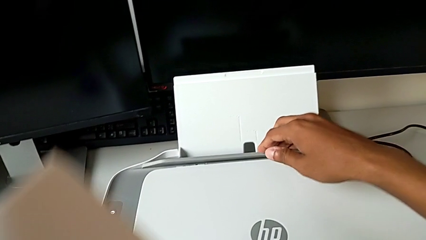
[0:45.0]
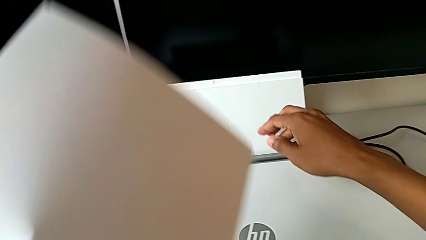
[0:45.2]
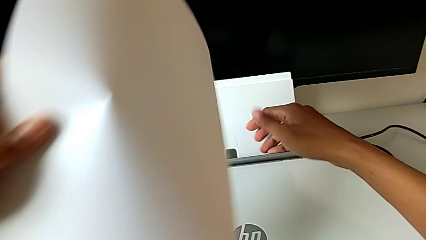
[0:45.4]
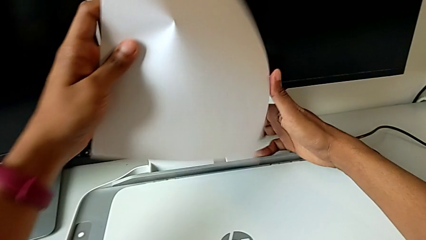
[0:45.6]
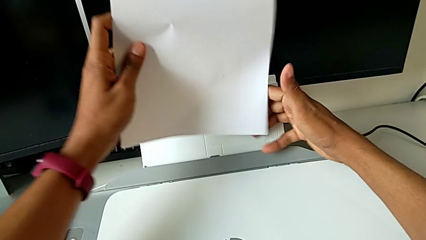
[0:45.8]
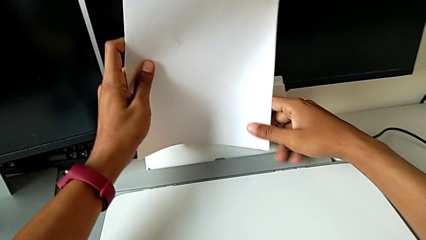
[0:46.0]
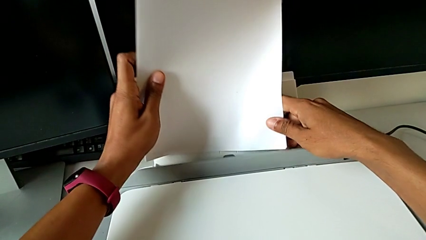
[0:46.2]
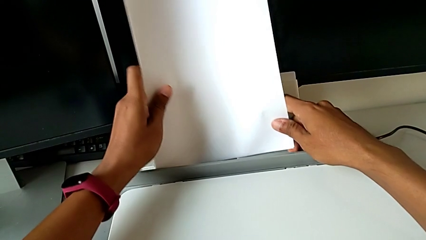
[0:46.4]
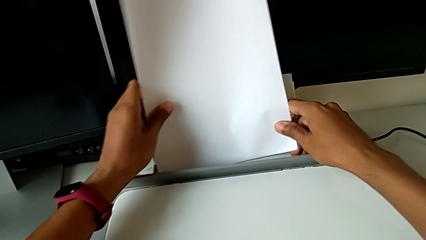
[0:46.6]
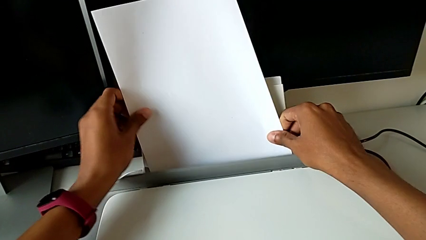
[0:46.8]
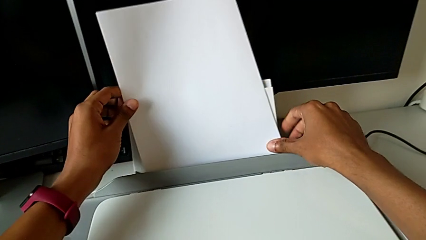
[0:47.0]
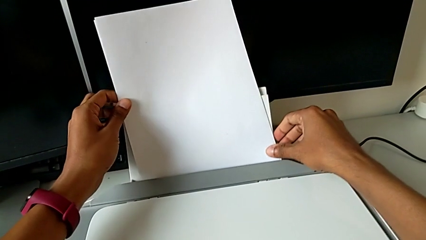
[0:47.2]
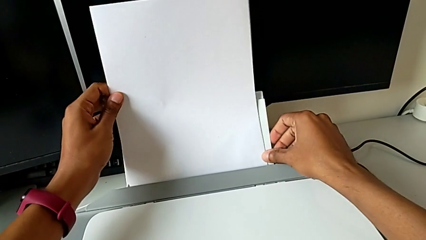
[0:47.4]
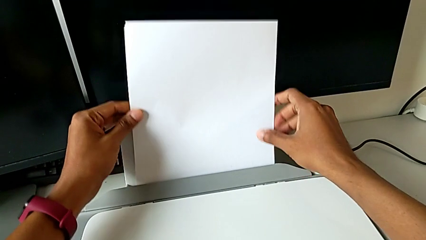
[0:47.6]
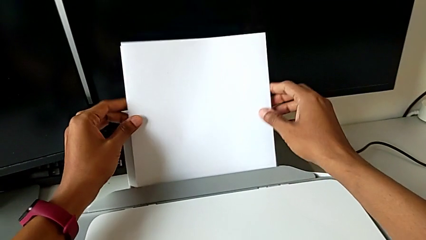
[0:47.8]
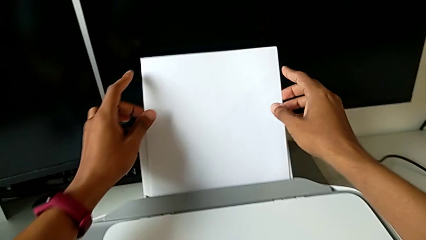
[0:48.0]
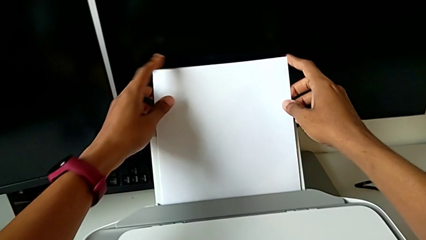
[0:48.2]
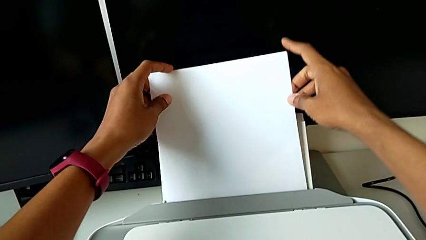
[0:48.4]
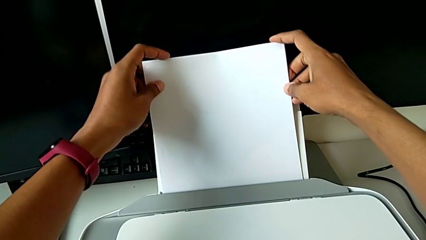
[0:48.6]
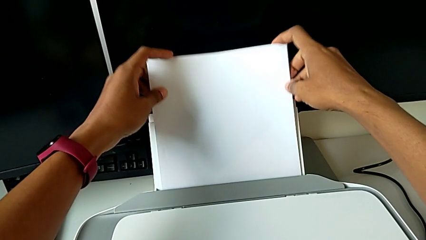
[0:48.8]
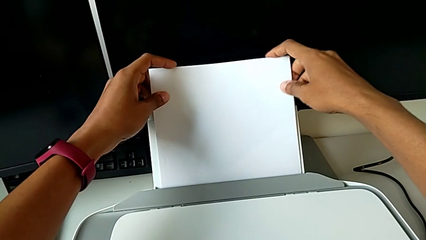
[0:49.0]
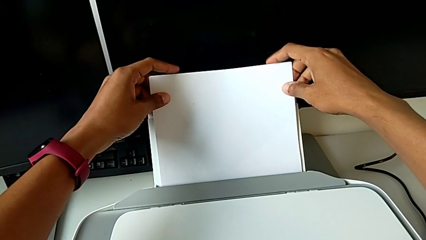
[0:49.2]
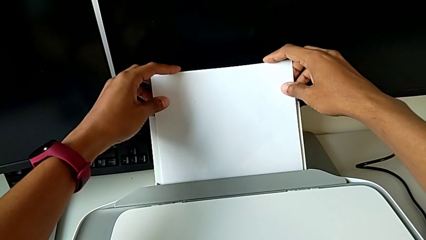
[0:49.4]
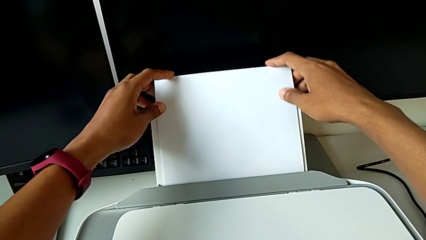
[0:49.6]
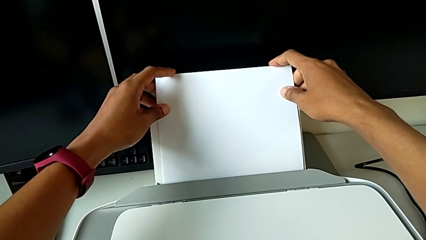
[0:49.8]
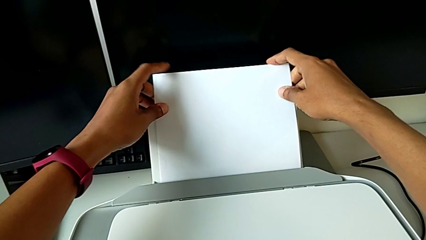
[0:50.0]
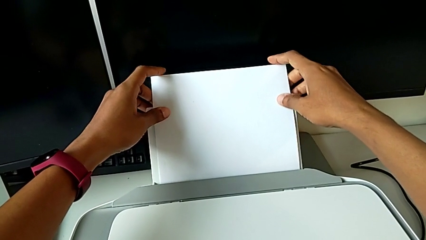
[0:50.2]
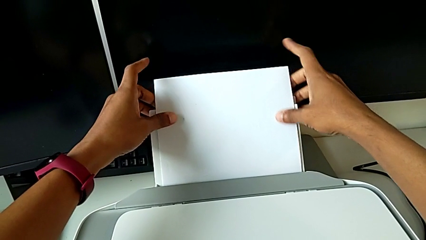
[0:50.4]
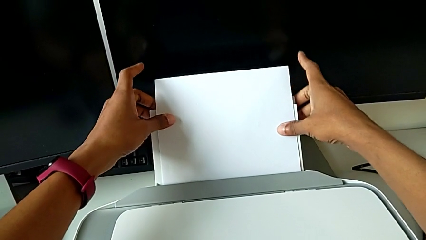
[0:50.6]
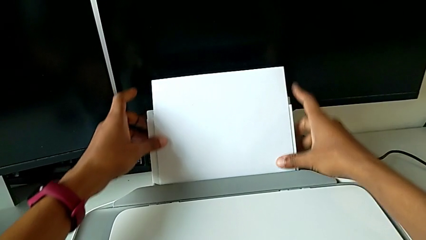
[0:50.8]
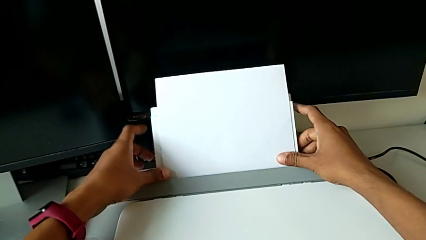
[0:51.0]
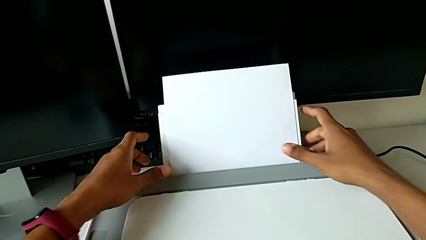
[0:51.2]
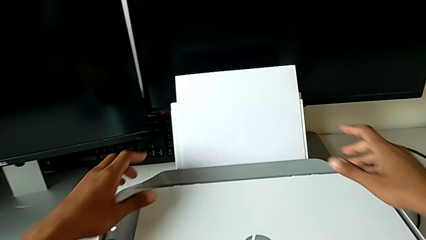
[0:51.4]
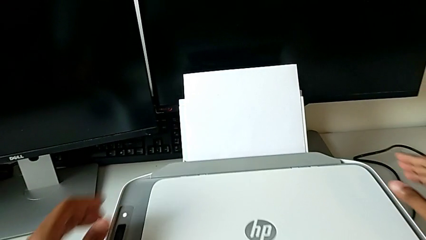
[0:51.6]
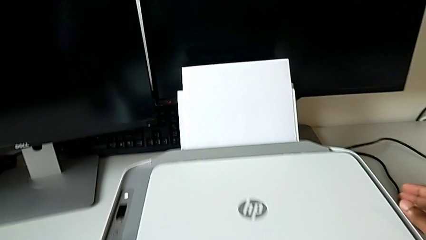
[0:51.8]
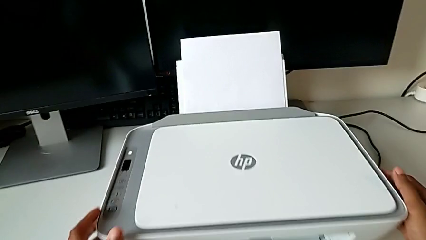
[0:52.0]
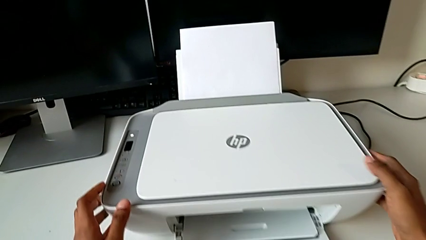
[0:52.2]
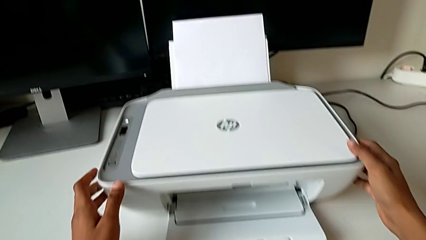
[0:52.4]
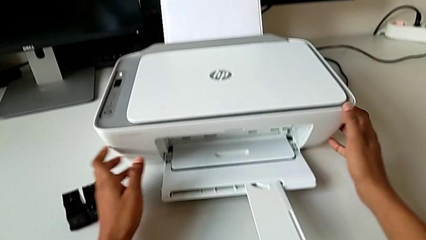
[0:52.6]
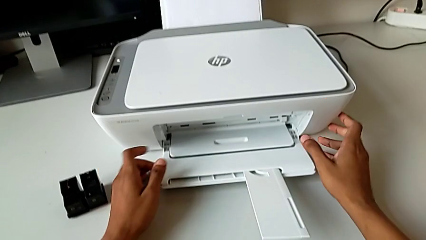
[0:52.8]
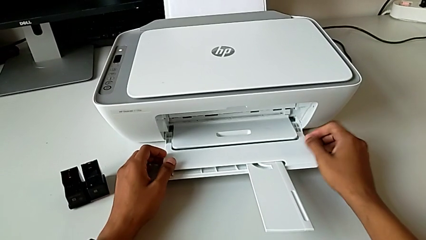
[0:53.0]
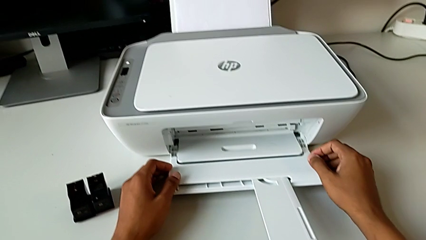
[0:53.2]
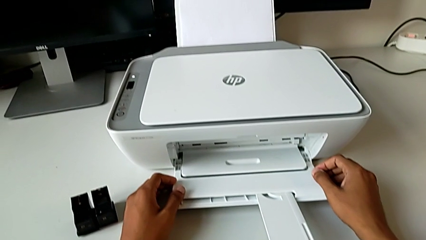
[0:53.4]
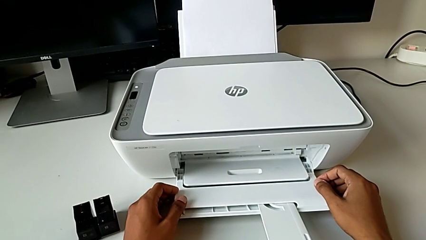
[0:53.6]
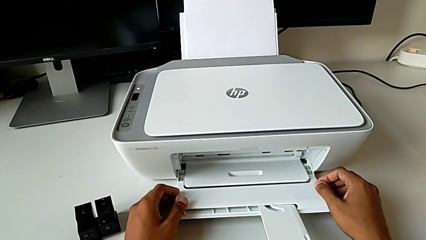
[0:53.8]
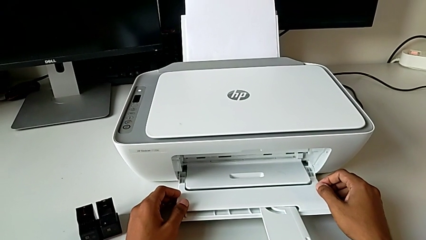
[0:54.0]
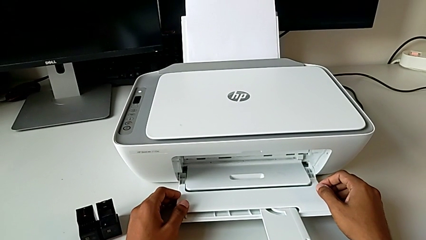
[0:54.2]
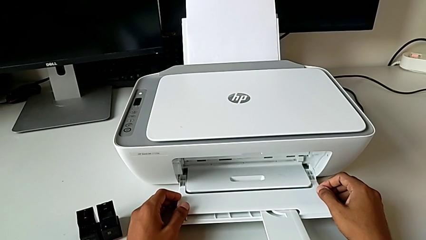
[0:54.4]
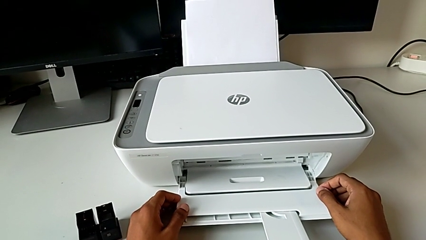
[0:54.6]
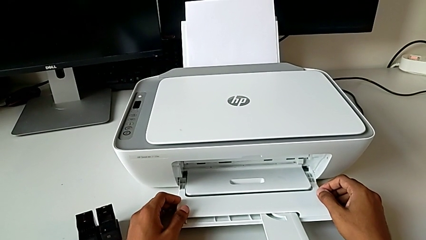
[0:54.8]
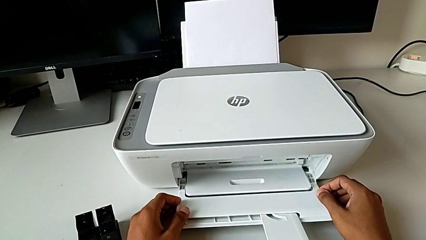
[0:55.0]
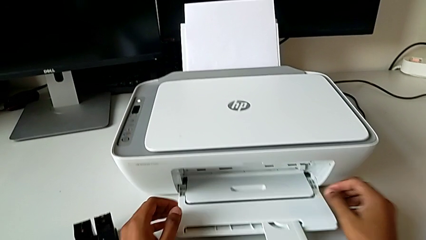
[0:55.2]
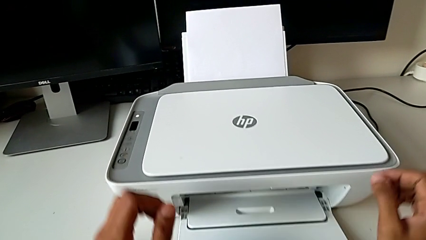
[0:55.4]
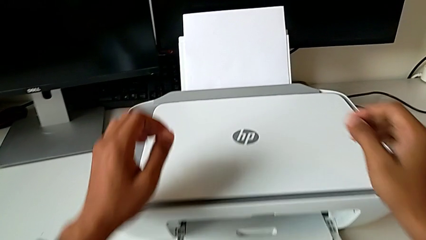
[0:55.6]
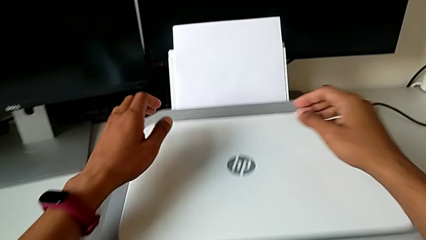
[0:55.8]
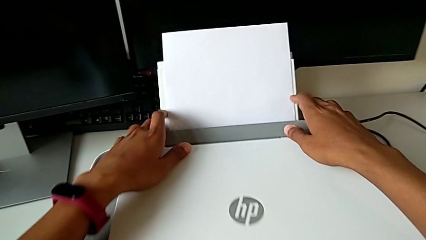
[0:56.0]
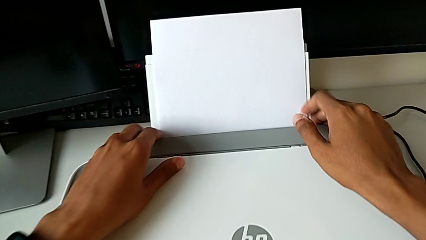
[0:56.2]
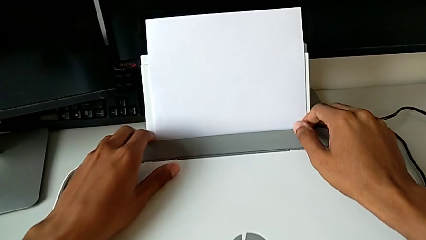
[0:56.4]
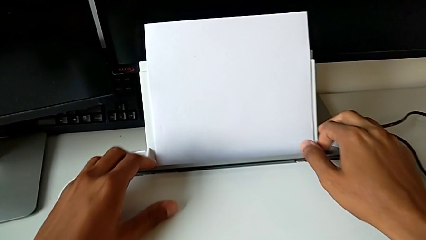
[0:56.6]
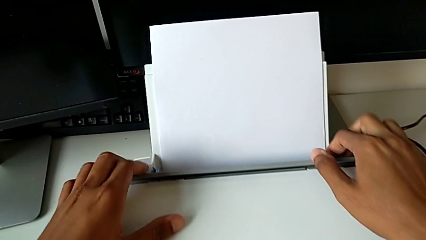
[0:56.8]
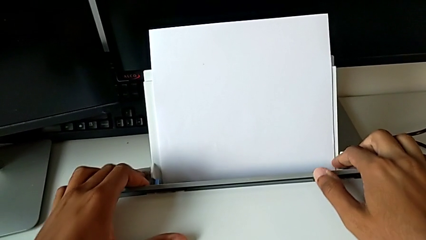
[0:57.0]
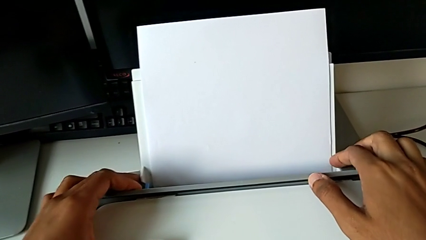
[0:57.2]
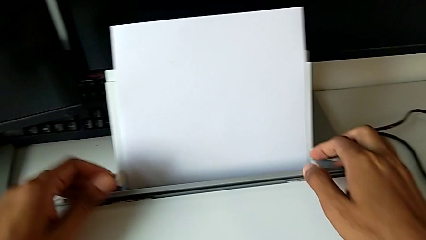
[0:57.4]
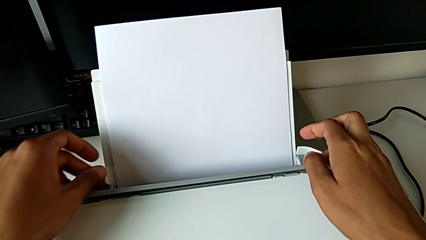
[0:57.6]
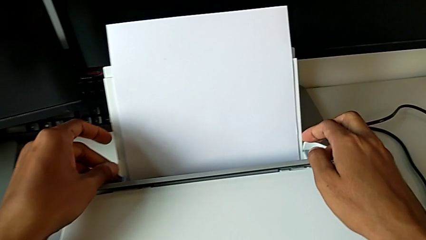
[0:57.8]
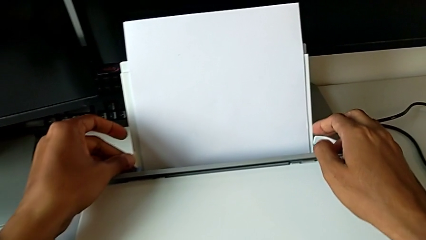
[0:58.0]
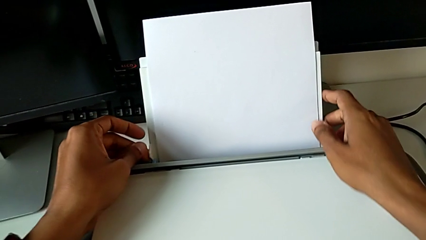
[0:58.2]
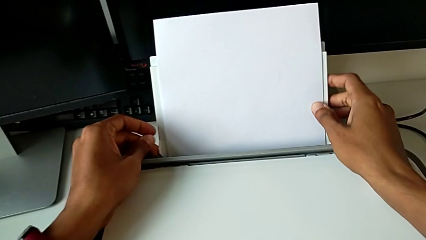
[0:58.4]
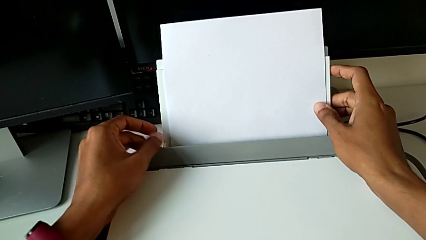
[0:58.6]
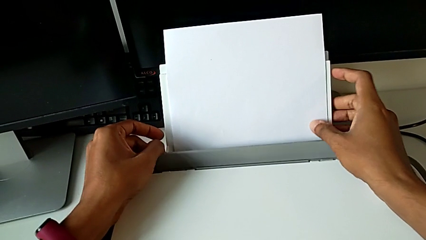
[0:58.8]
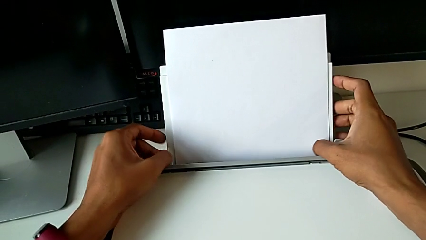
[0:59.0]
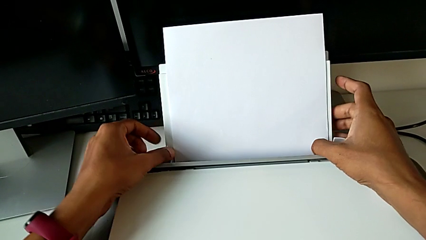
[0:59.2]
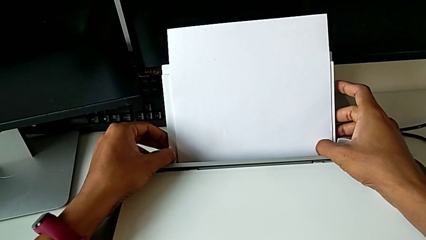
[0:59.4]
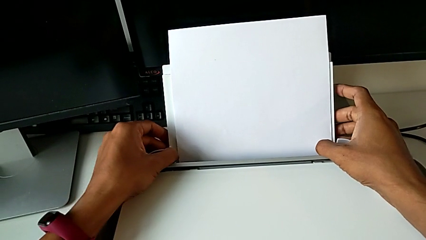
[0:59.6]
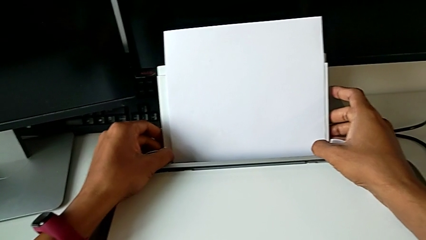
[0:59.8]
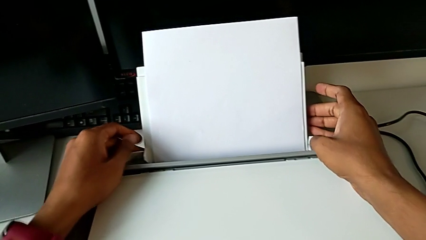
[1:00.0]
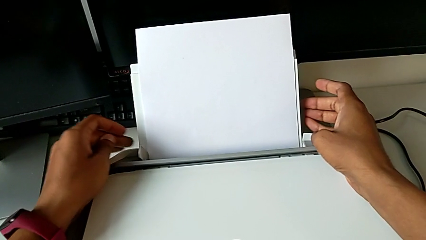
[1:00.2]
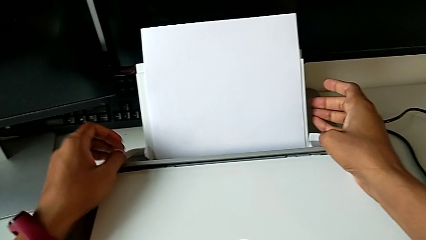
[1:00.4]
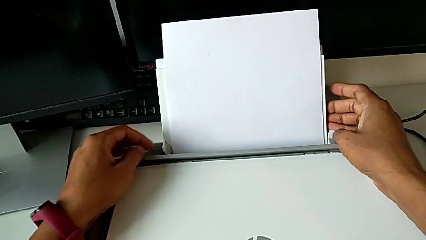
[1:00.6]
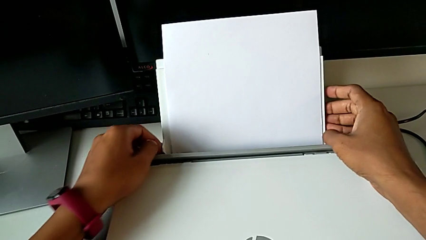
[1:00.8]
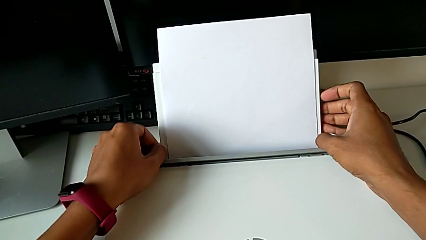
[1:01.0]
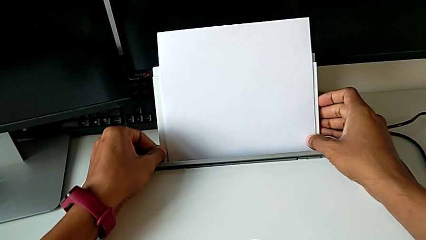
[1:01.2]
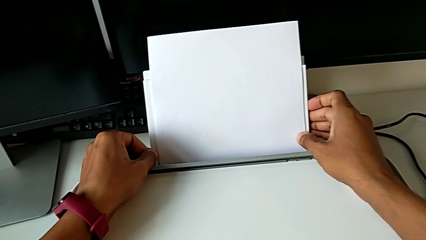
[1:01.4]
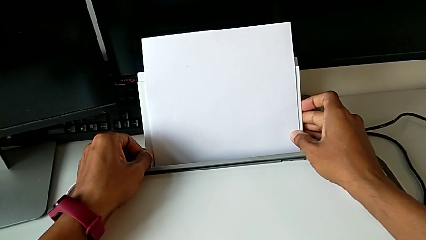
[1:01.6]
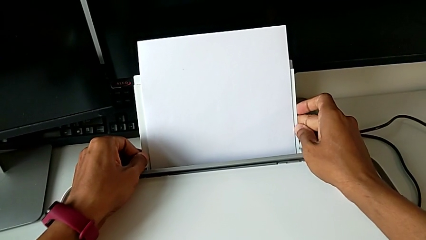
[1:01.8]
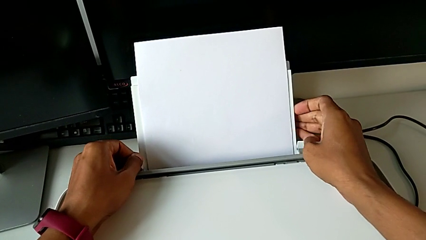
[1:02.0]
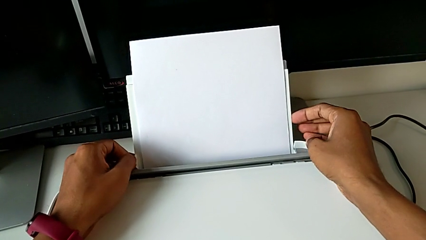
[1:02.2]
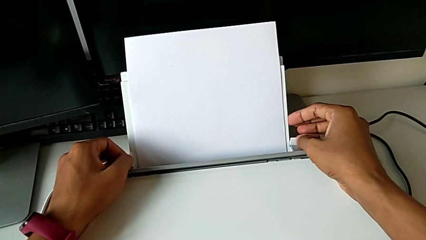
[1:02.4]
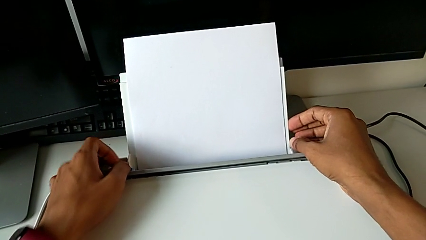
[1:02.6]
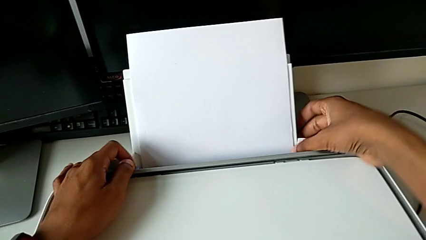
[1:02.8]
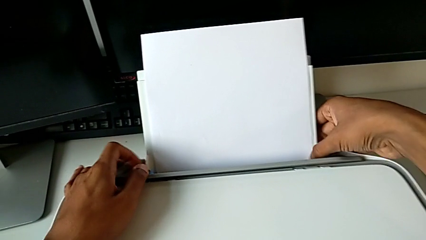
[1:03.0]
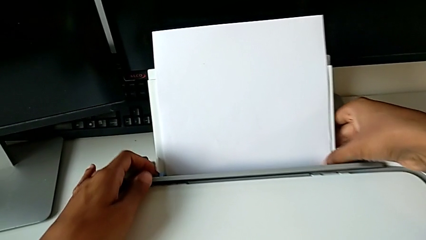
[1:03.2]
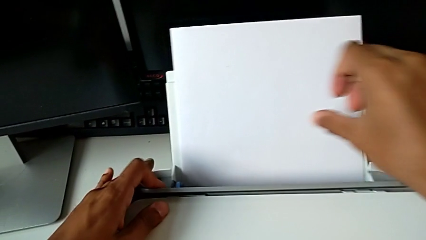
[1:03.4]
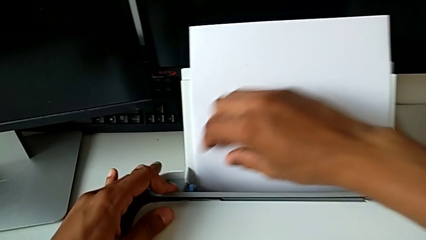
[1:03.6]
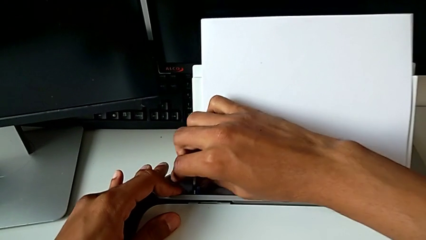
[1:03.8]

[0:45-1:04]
The camera wearer is loading a paper stack into the printer. They insert the paper stack, grab the paper tray, align it and begin to align it.
